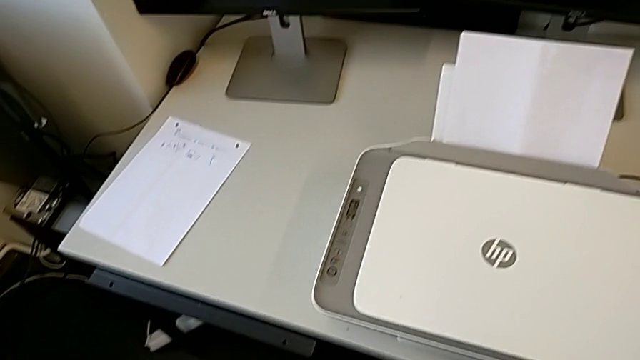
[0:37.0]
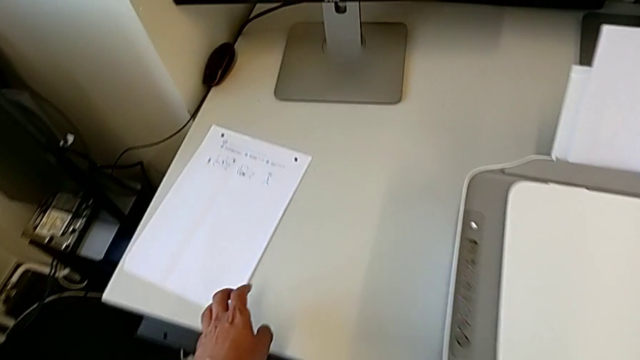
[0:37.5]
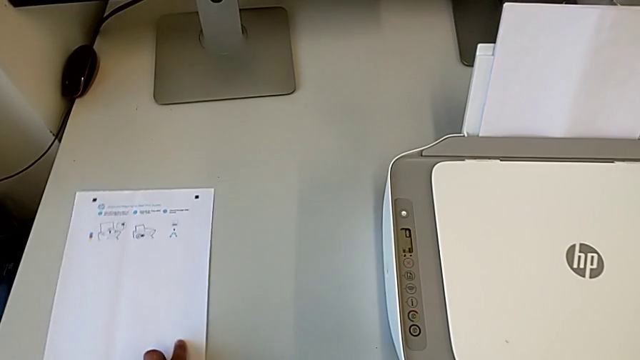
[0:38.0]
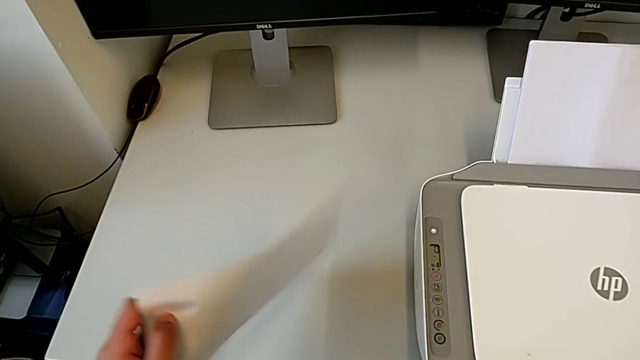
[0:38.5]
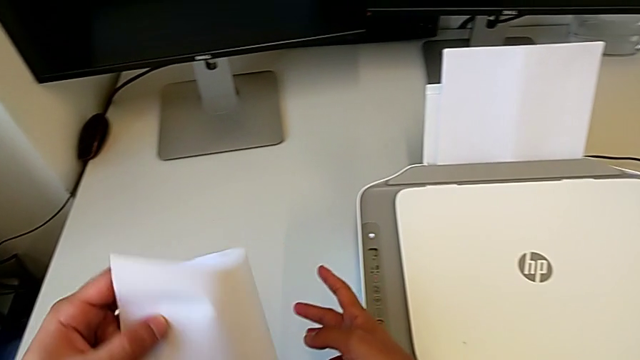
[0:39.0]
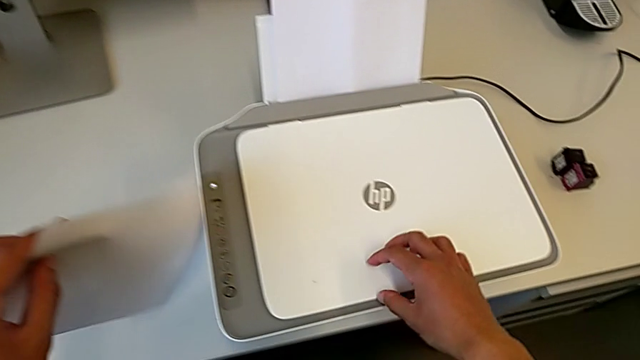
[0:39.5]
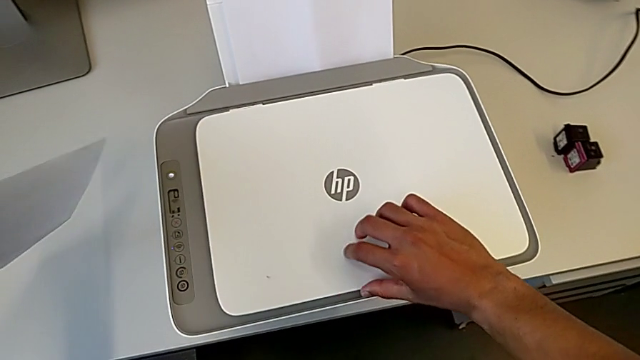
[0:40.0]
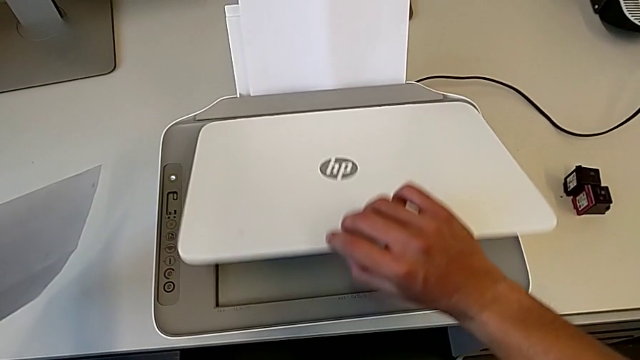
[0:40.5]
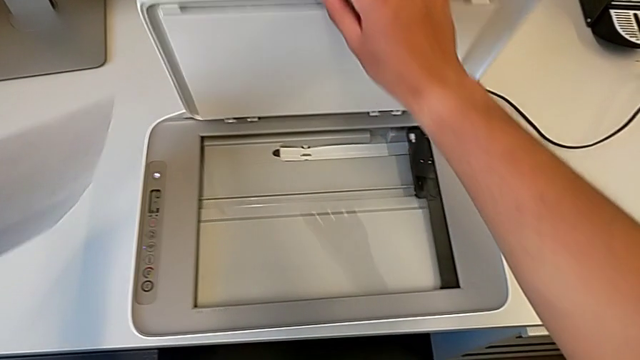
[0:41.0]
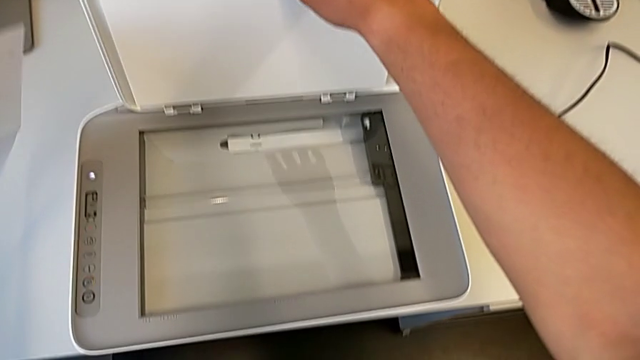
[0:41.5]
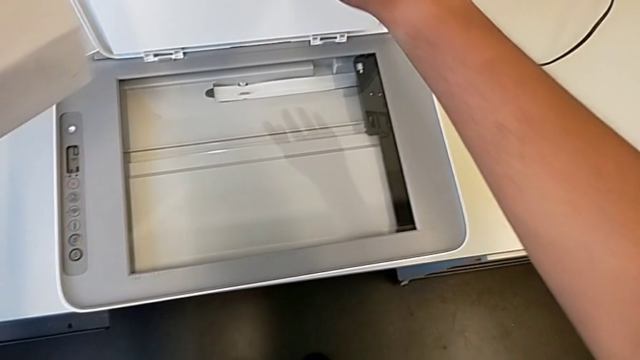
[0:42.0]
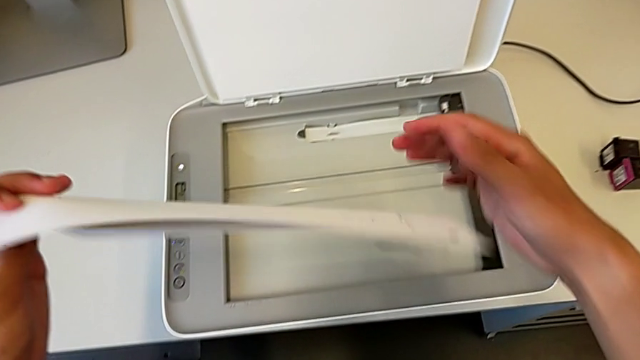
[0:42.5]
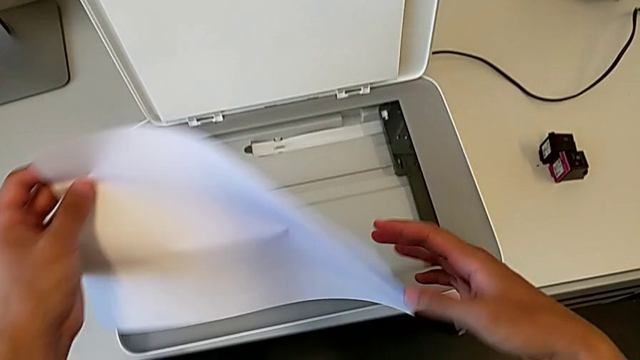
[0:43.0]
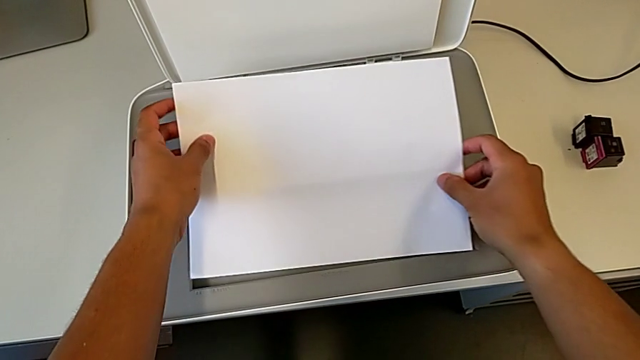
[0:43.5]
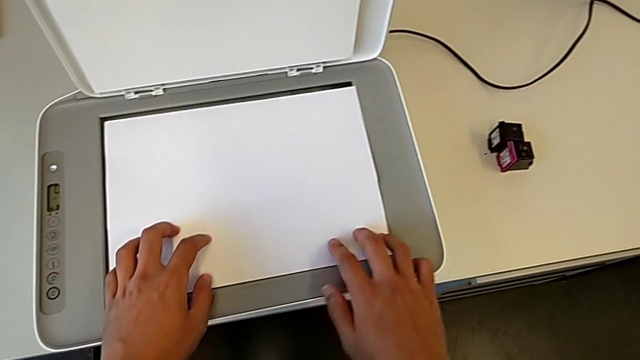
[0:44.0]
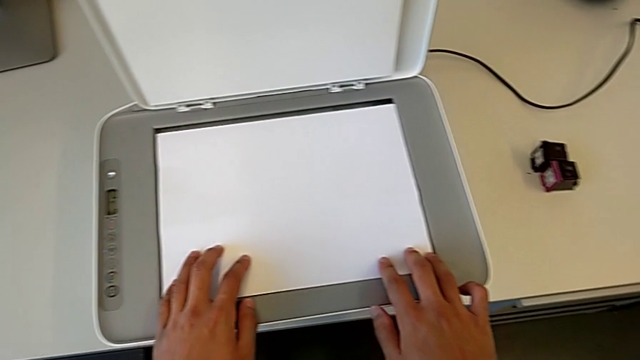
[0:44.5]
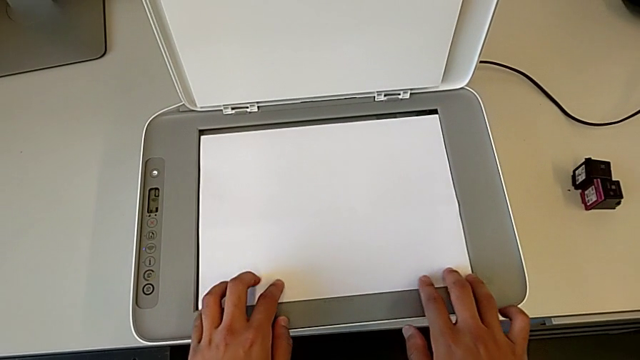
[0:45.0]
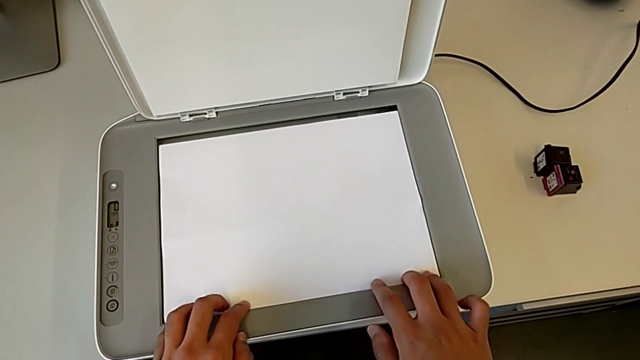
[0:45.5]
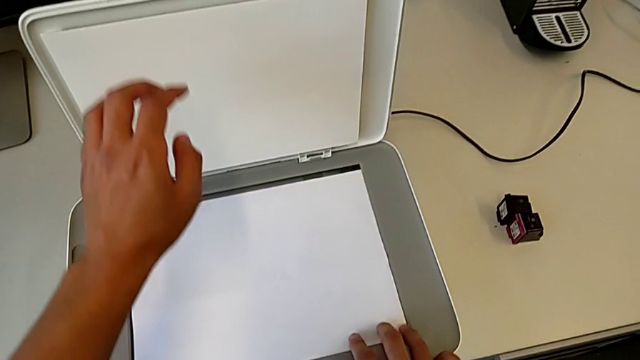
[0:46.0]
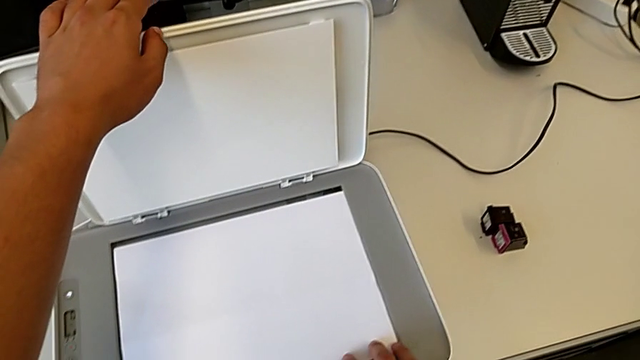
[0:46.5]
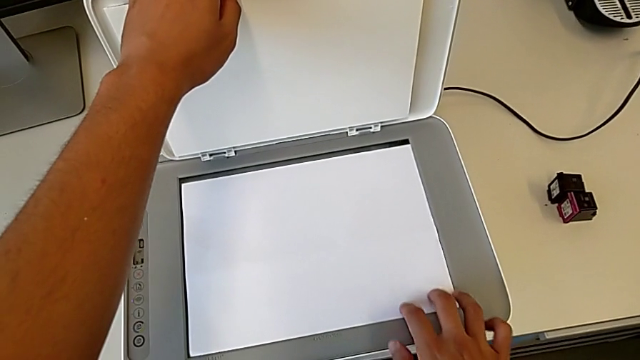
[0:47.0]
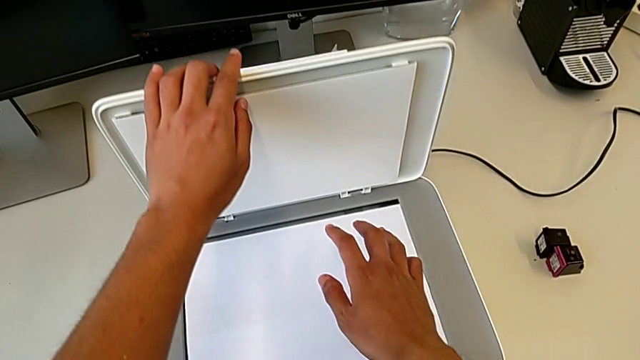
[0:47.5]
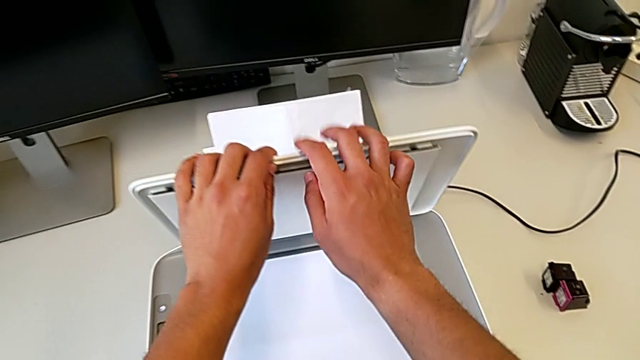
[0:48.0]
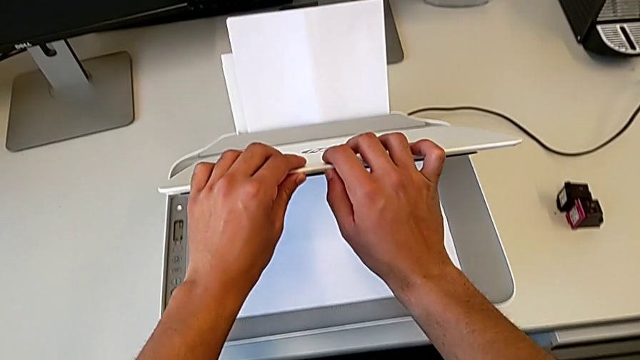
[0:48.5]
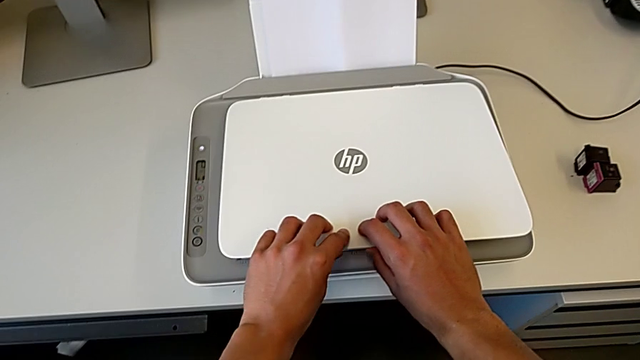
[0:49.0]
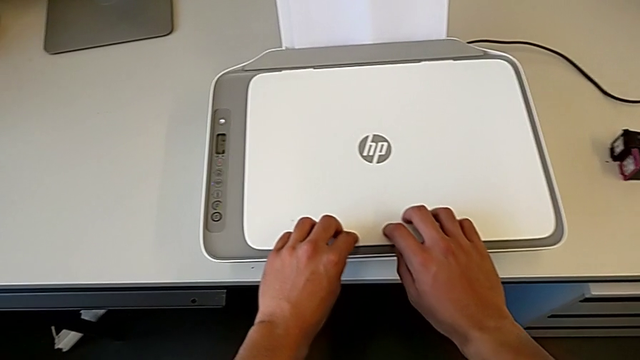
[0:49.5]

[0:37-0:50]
The camera wearer is copying a paper from the printer. They open the copy gate, place the paper stack and close the copy gate.

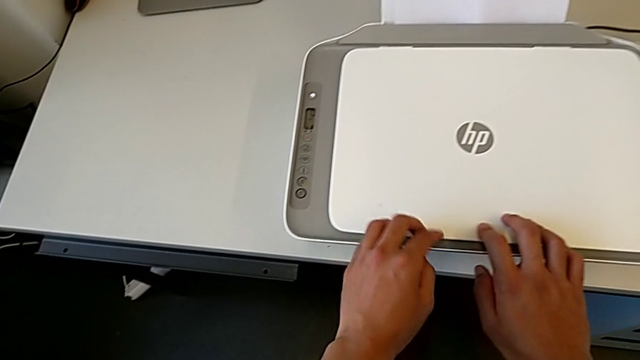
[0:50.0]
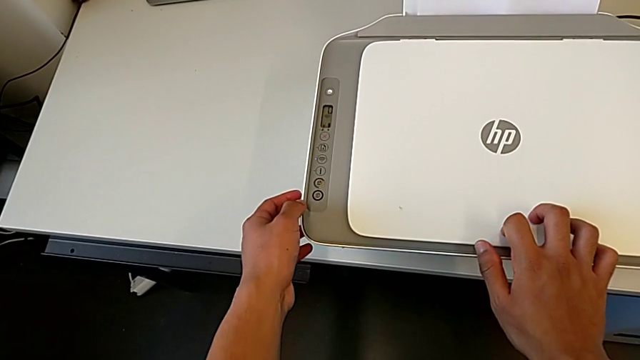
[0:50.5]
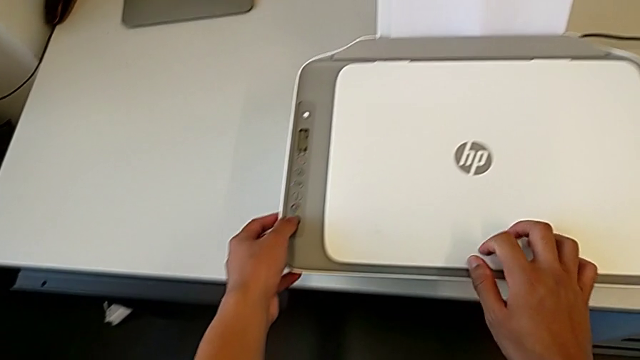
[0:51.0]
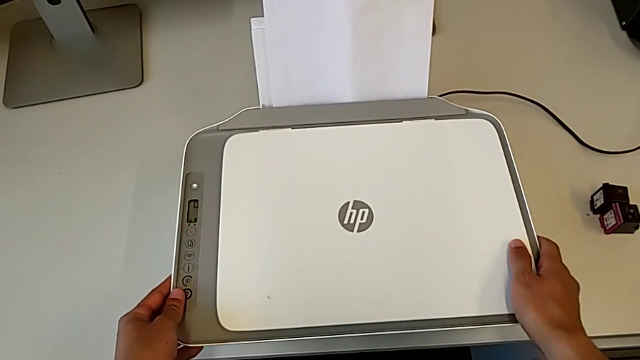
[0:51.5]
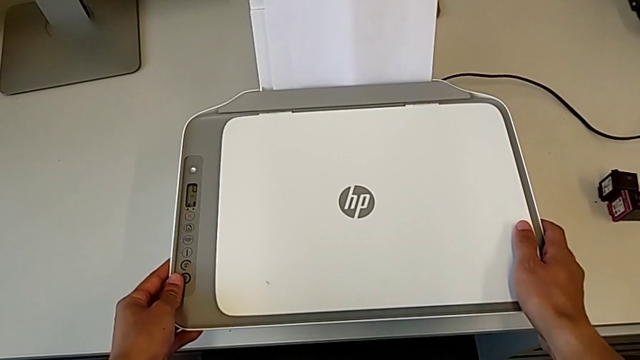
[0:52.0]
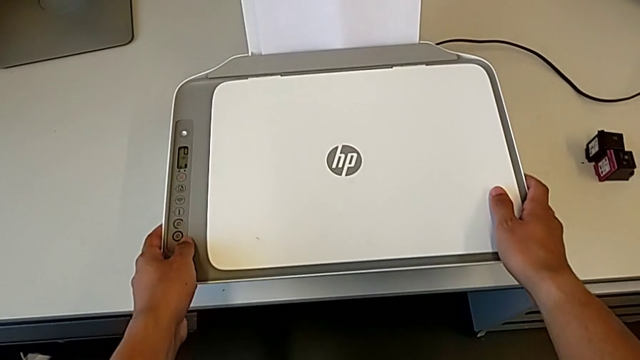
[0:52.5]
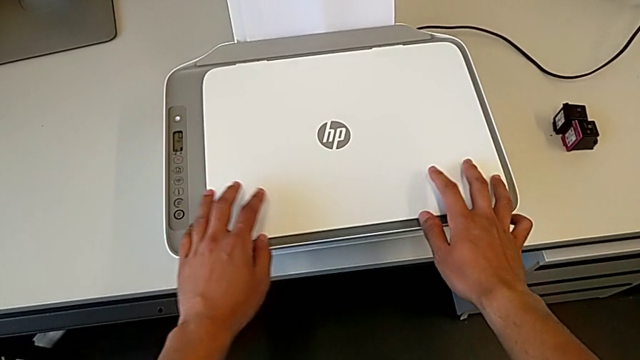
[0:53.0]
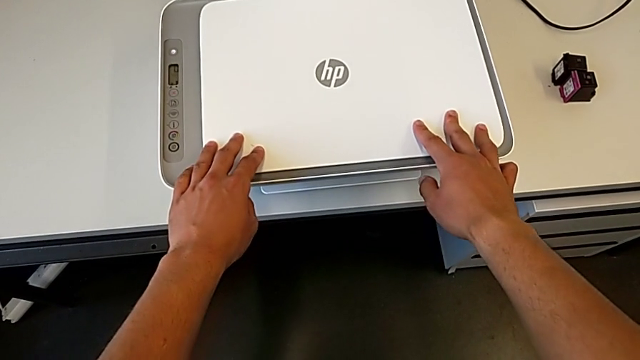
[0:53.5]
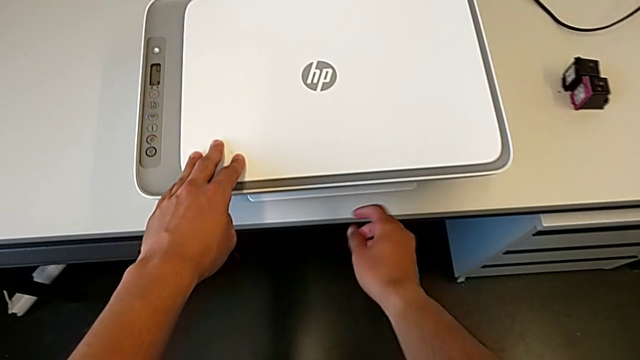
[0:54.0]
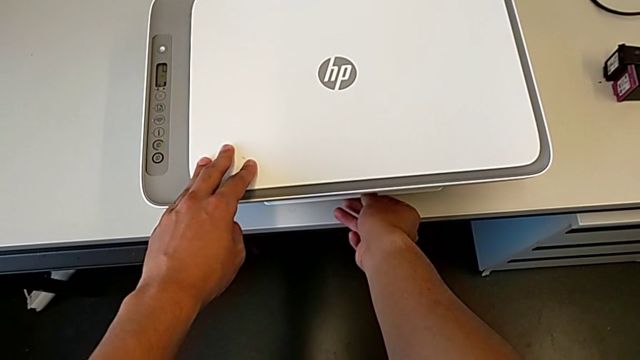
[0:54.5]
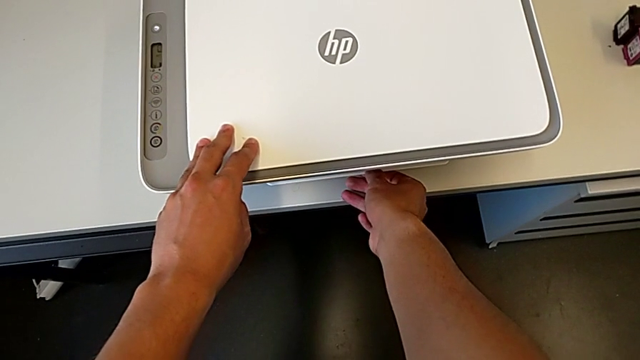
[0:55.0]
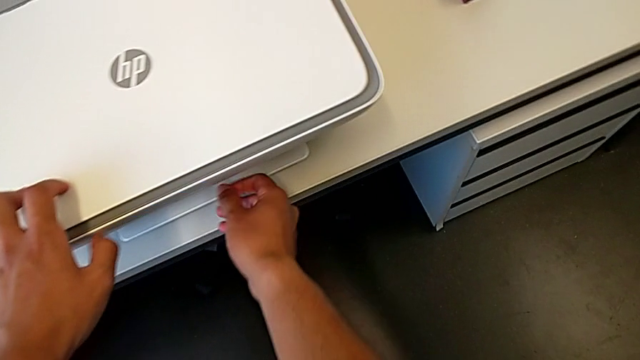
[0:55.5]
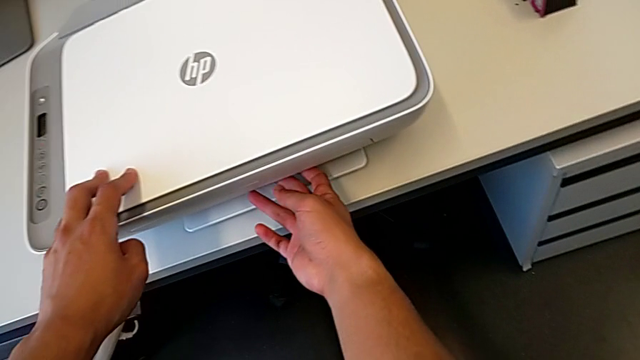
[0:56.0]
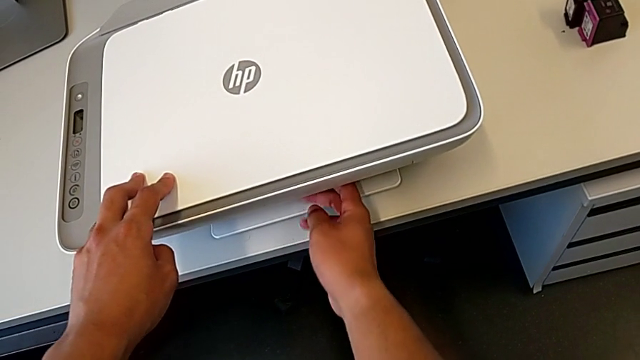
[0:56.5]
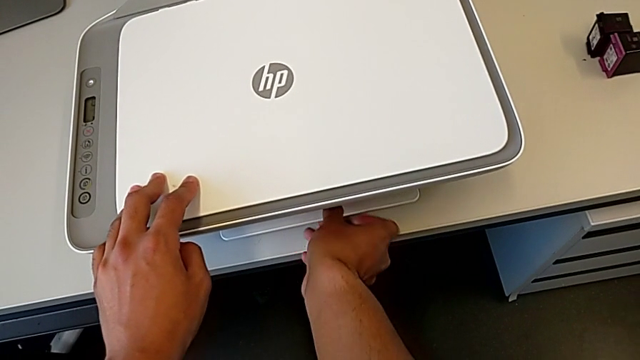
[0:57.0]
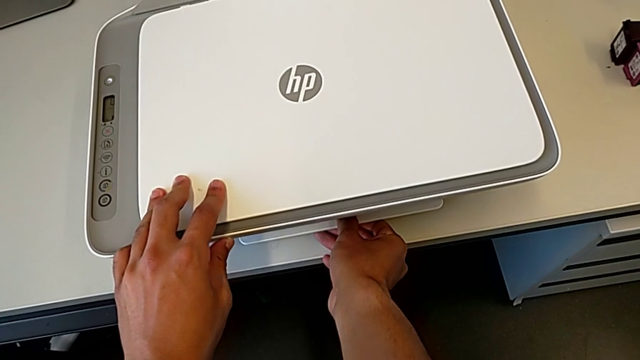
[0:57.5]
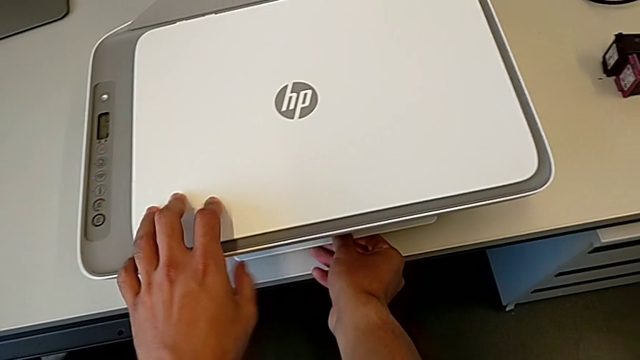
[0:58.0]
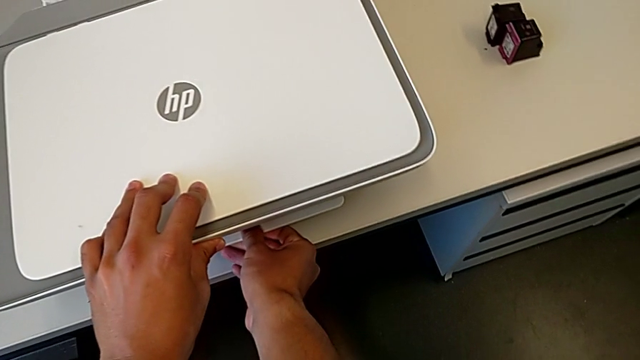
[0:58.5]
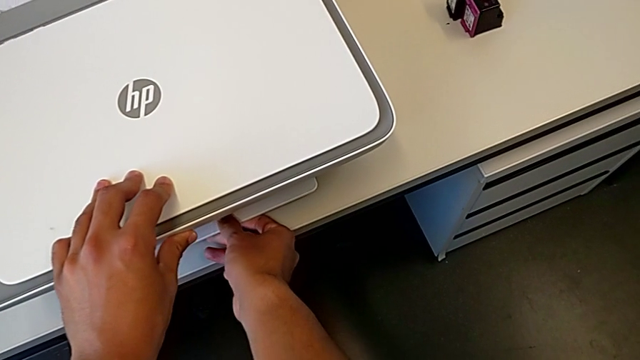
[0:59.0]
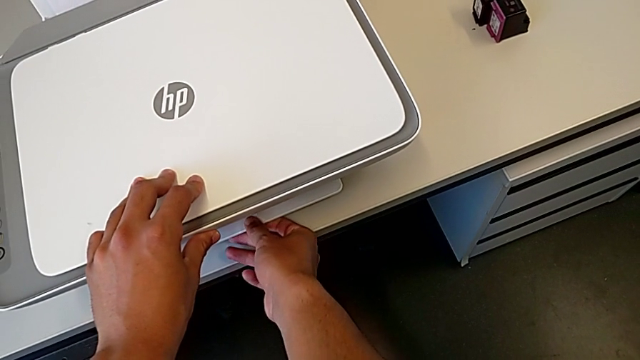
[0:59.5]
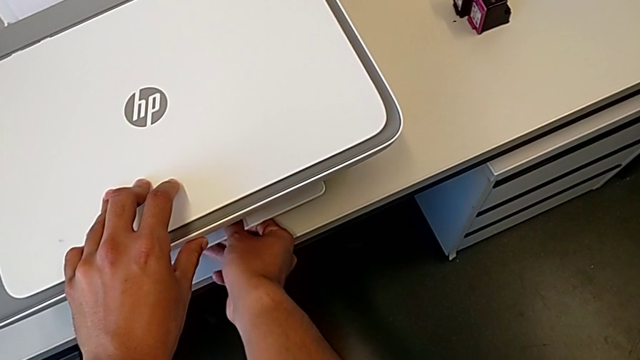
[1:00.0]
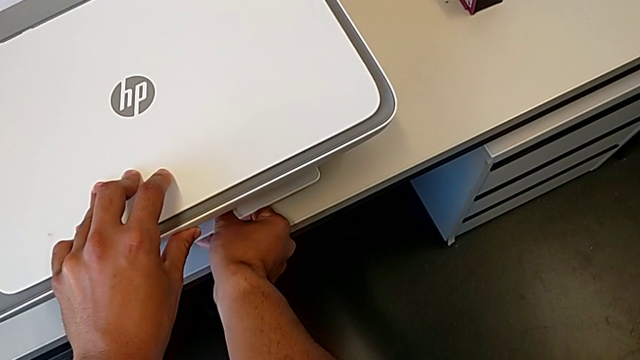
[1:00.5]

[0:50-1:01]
The camera wearer is copying a paper from the printer. They press the button and grab the printer.
